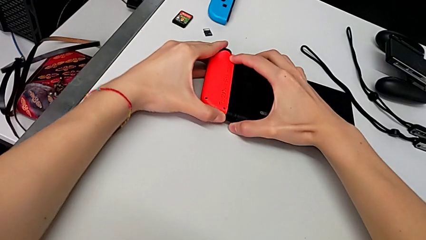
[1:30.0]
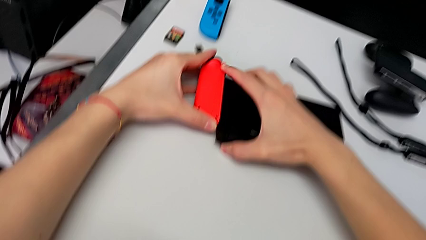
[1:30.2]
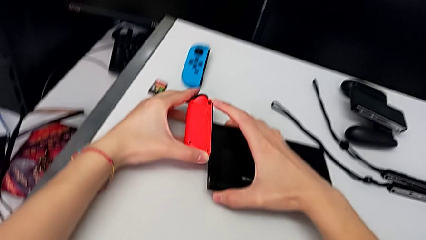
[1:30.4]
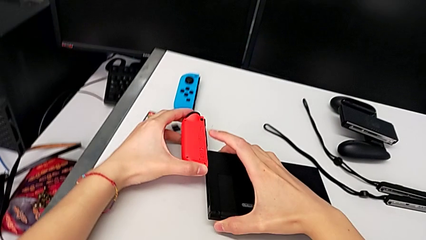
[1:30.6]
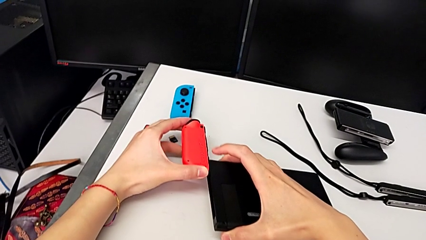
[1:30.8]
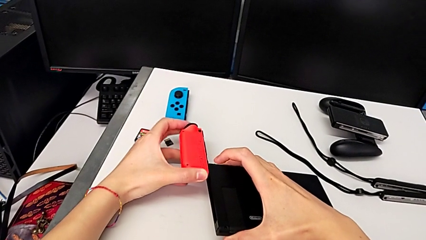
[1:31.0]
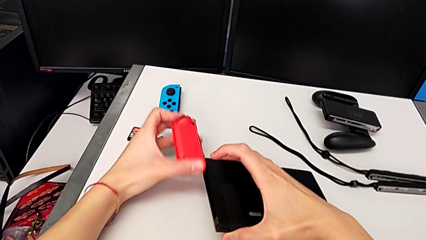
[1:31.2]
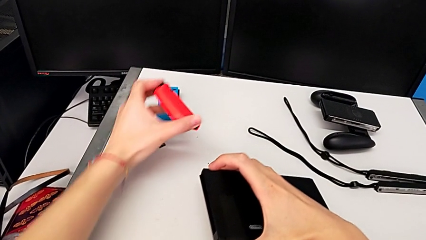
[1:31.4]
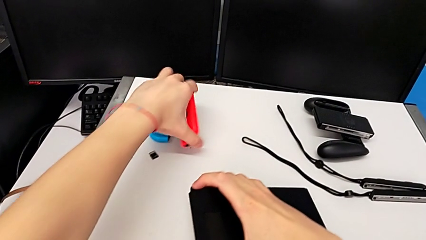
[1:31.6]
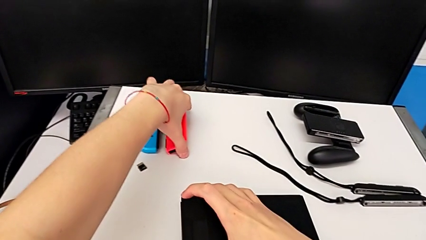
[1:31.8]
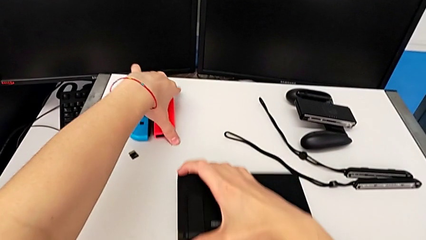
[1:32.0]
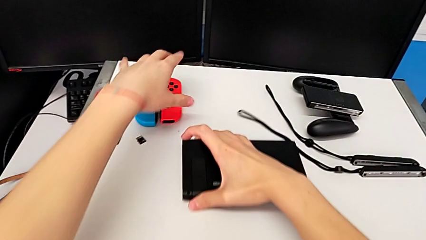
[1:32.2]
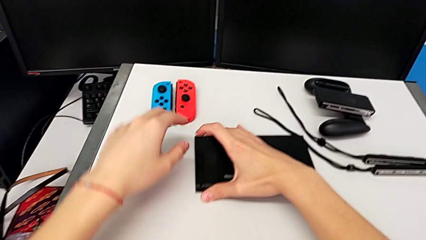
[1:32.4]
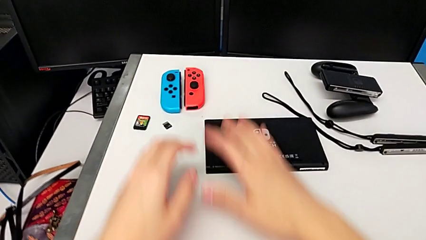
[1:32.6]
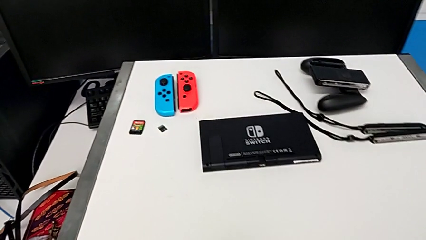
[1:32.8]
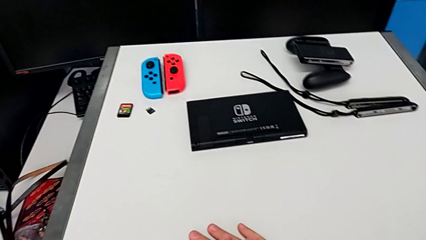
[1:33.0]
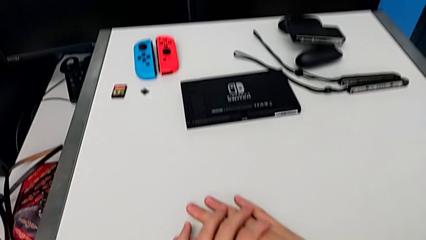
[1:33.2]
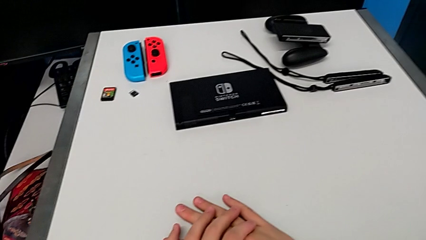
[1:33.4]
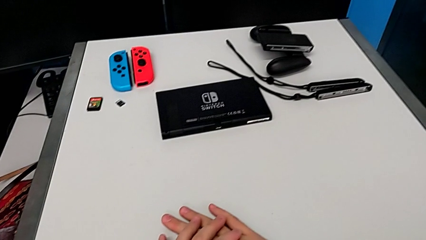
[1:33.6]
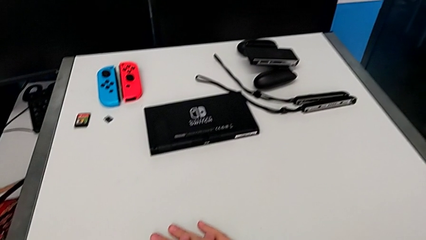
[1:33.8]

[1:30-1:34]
The camera wearer is disassembling the Joy-Con controllers from the Nintendo Switch. They place the red Joy-Con controller twice and begin to place the Nintendo Switch.

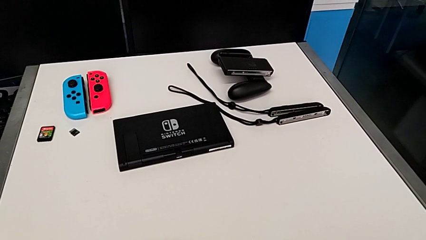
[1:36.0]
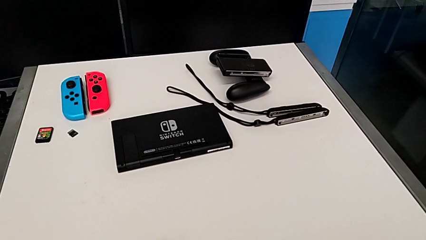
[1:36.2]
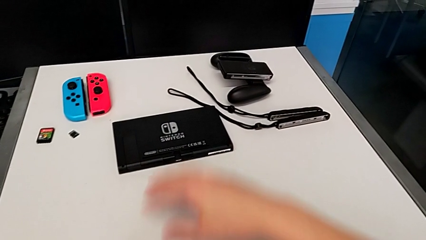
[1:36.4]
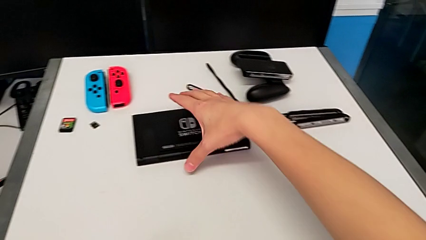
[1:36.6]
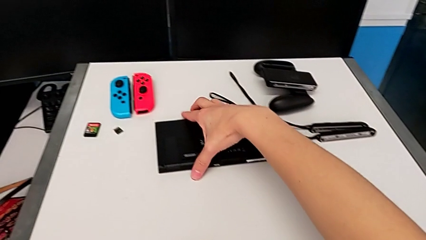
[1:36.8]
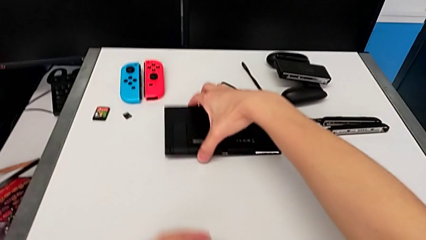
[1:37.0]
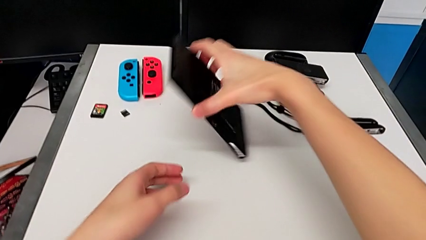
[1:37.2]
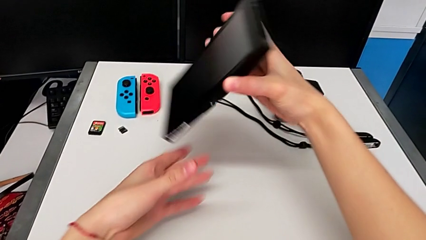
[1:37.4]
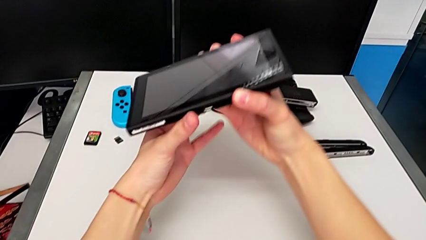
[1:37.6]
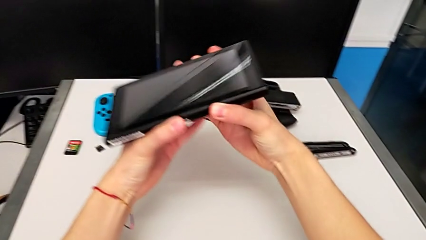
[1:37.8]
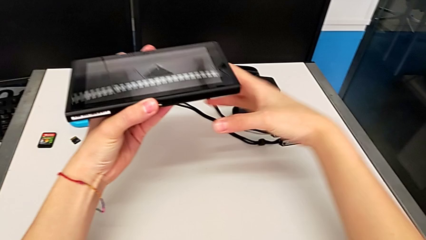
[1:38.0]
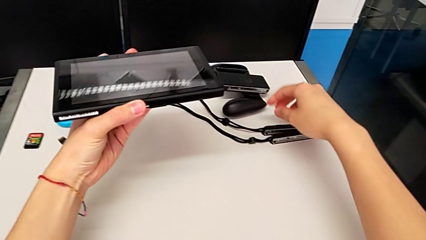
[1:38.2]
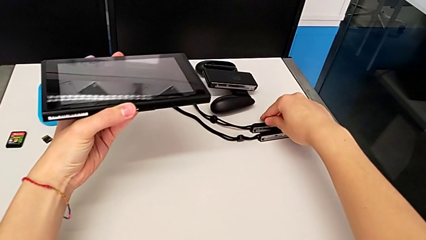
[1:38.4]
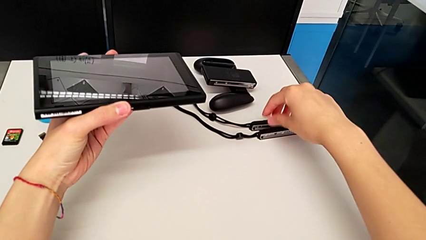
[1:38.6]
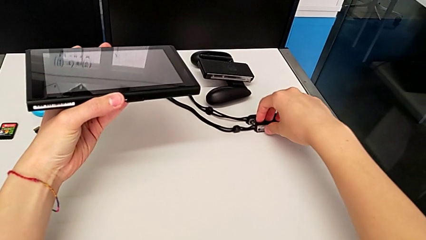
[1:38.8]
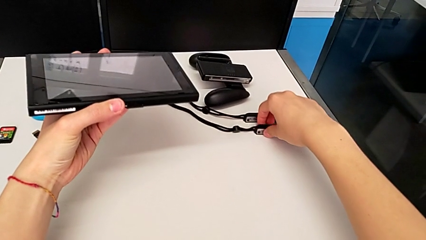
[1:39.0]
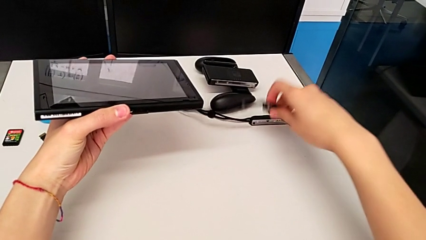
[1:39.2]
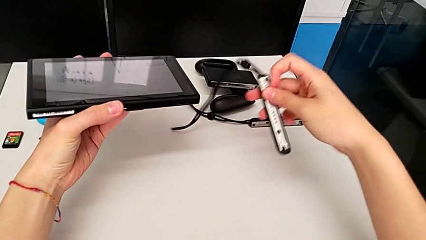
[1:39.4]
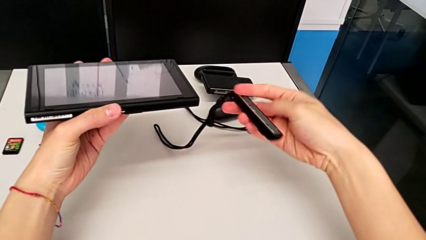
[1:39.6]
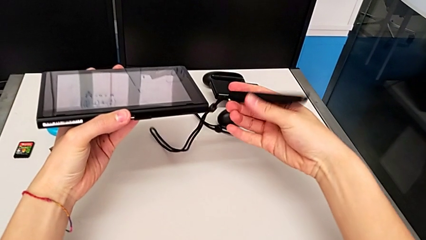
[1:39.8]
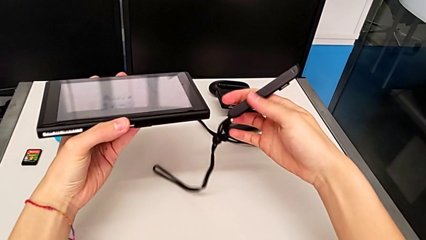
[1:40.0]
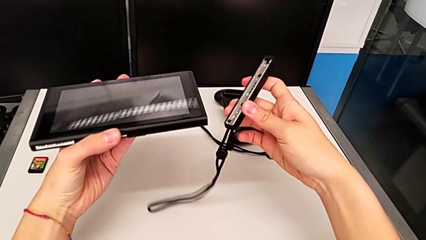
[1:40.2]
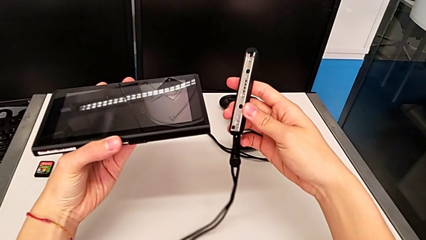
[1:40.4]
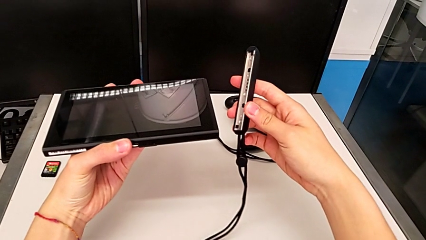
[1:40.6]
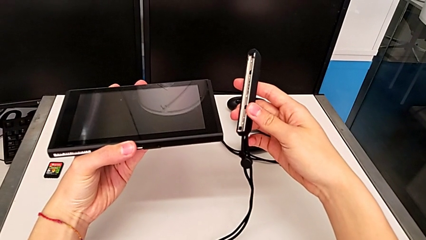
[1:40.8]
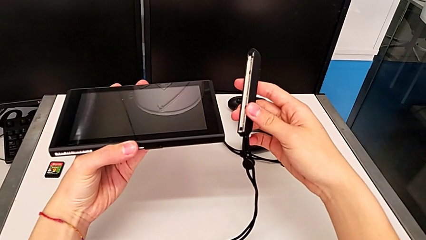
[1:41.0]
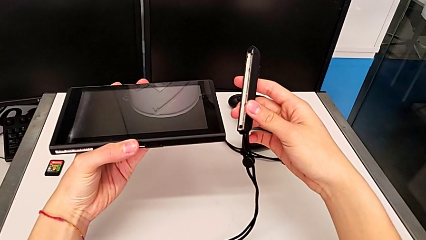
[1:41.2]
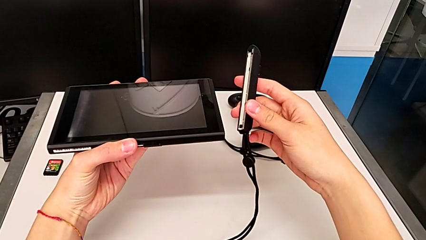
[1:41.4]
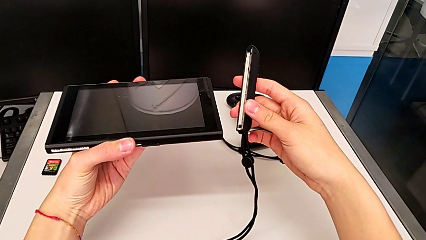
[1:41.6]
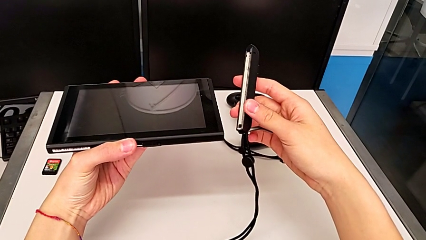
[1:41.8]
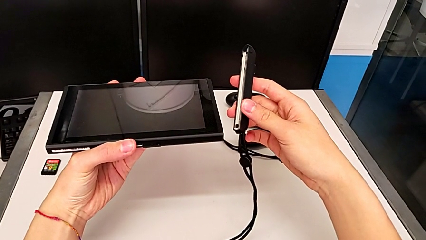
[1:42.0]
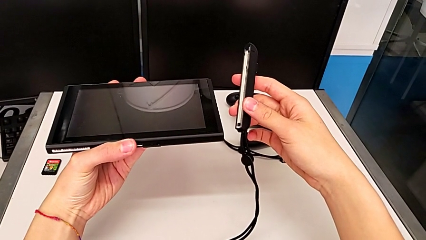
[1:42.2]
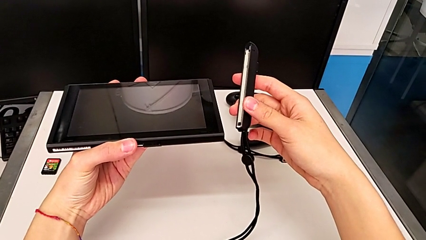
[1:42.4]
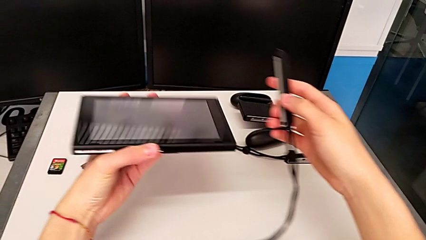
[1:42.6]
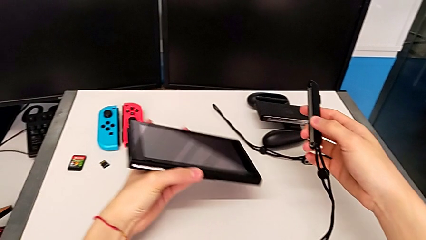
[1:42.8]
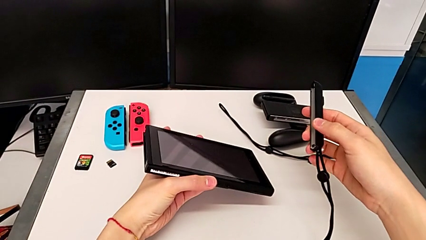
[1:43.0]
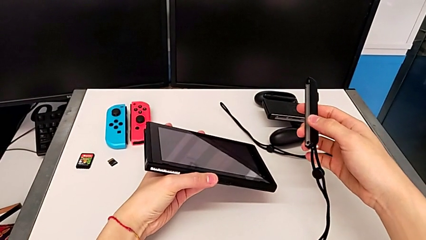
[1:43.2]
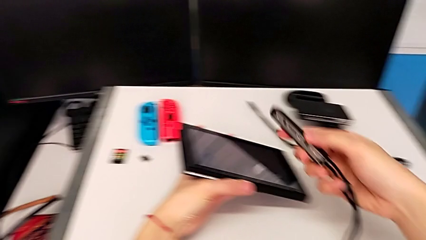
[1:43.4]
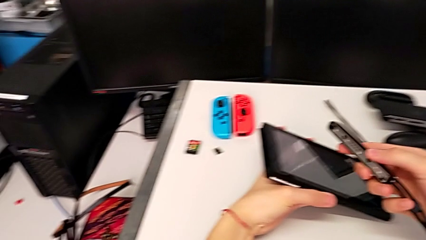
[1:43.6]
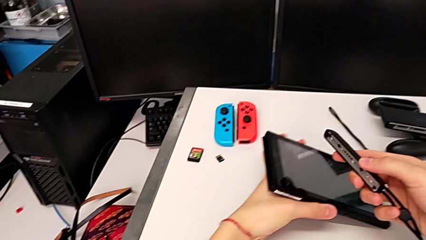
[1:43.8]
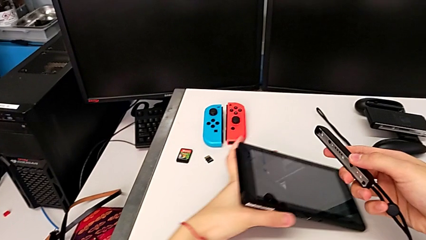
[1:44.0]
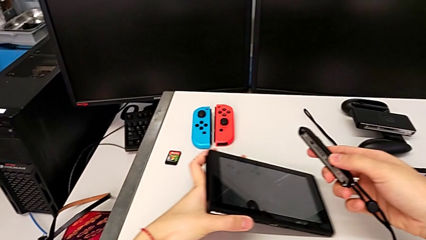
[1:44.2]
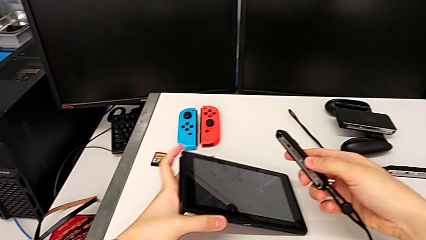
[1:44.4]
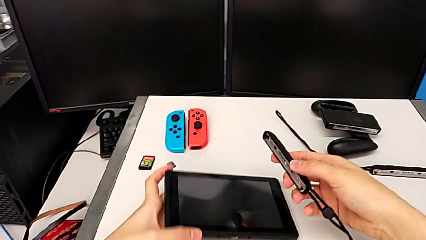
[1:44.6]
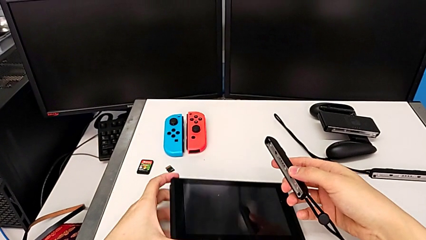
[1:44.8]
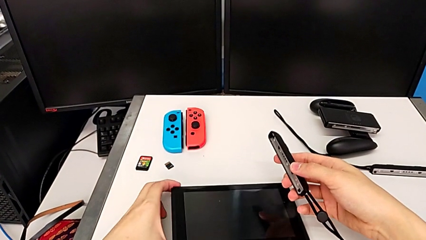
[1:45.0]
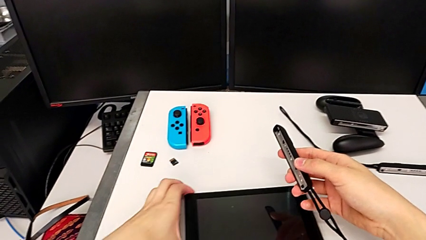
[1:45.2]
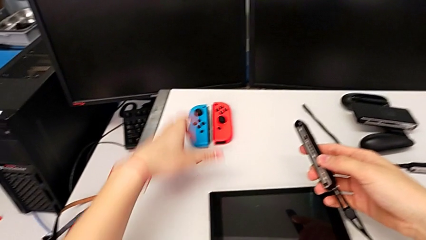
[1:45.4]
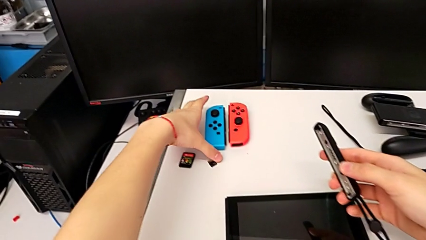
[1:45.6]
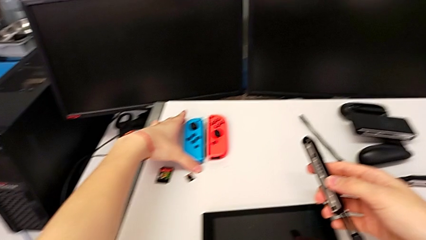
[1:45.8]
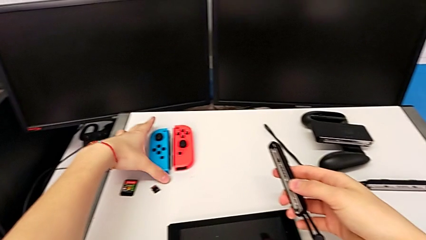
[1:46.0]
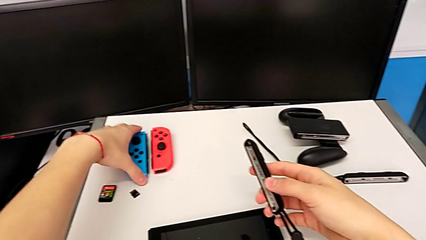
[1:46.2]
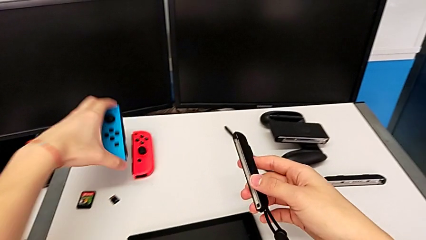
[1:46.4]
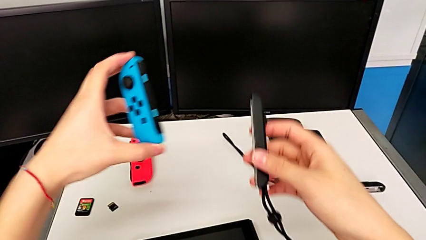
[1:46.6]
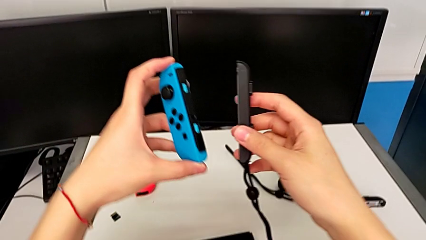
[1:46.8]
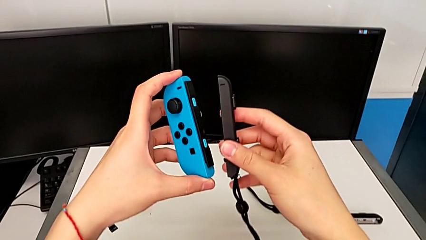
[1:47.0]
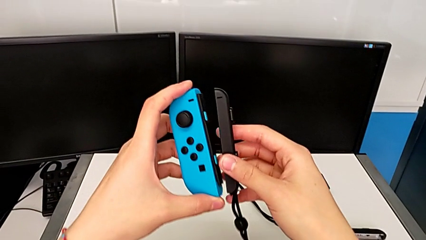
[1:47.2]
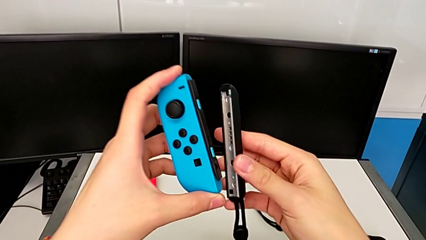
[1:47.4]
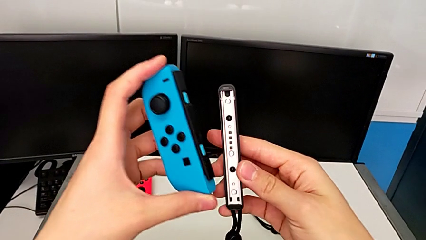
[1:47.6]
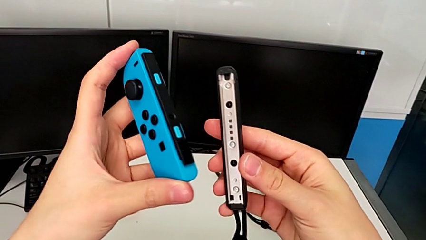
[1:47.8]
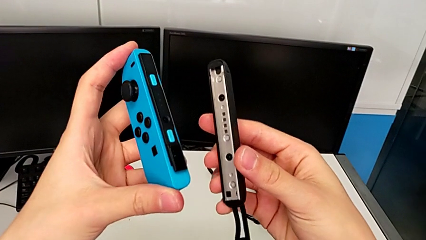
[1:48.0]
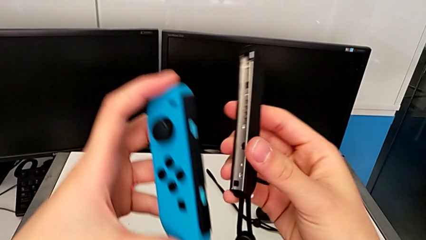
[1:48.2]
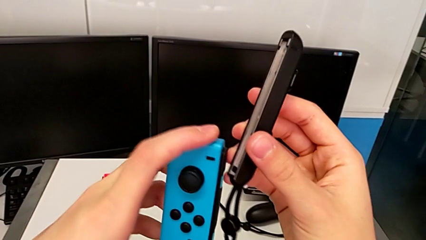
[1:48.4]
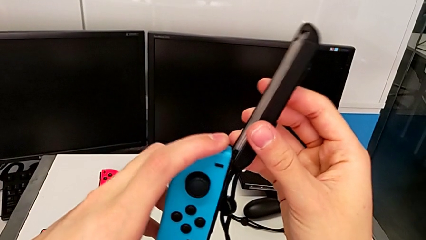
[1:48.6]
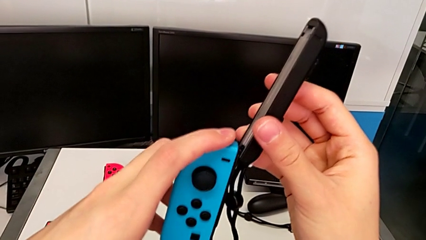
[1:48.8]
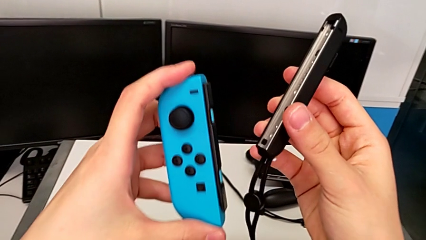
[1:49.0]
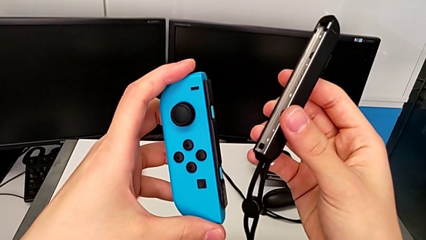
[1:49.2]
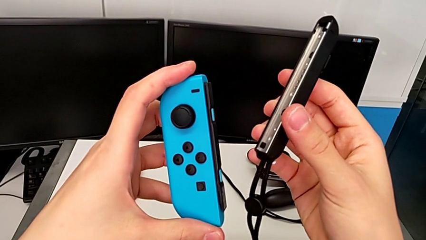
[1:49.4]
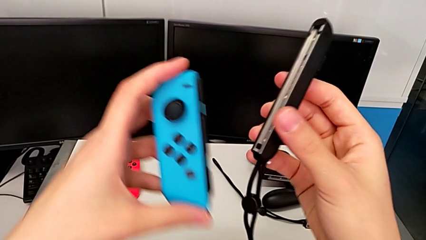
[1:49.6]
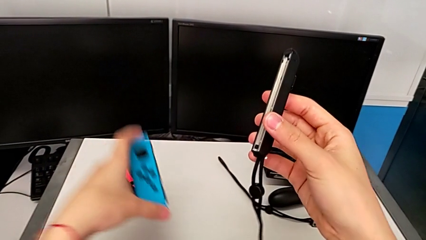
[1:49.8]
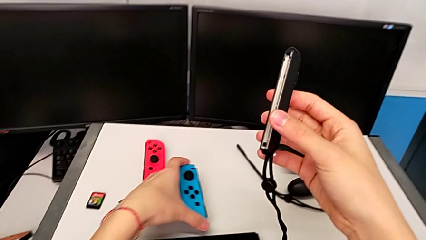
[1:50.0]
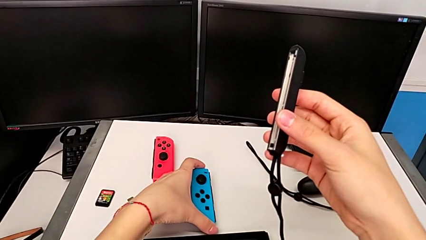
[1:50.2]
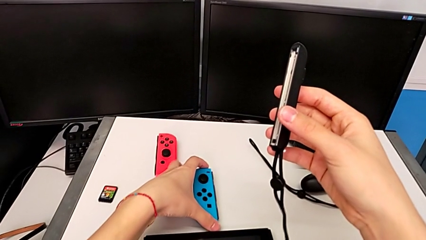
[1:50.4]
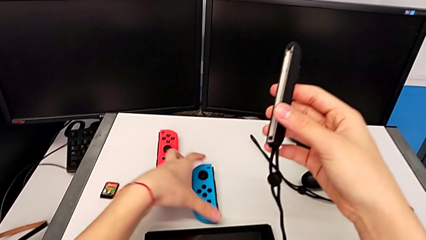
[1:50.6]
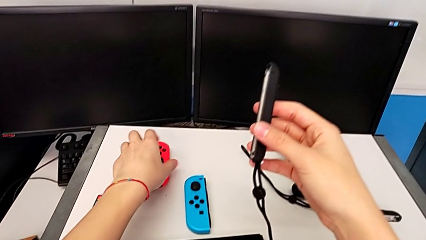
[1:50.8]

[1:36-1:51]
The camera wearer is attaching a red Joy-Con to a Joy-Con strap. They wrongly grab, flip and lift the Nintendo Switch, grab the first Joy-Con strap, lift it, place the Nintendo Switch, grab the blue Joy-Con controller, lift it, inspect the first Joy-Con strap, align it and place the red Joy-Con controller.
